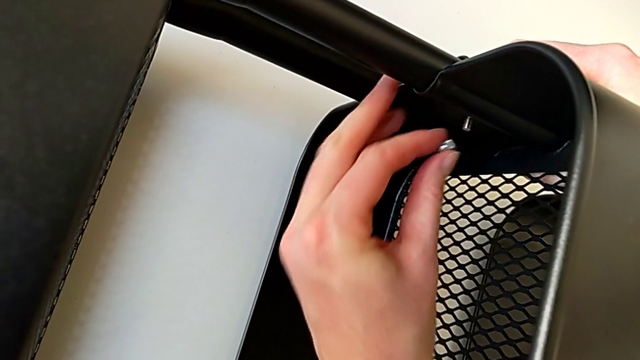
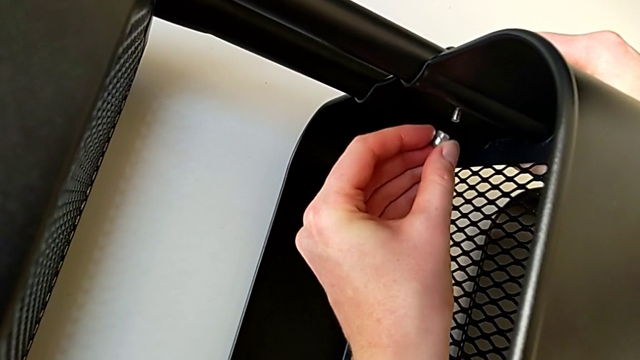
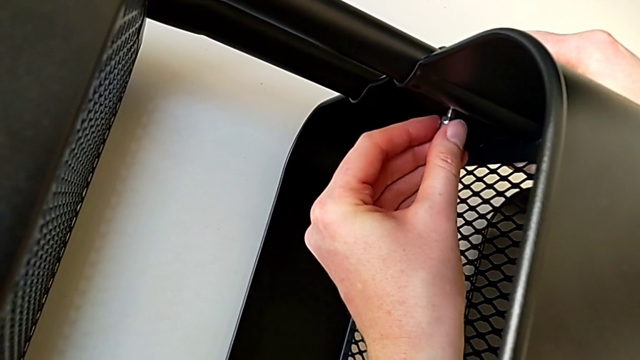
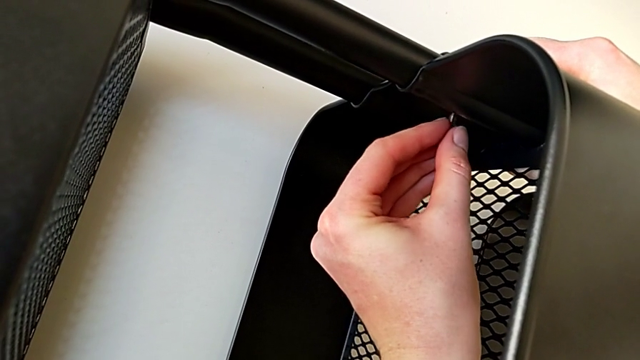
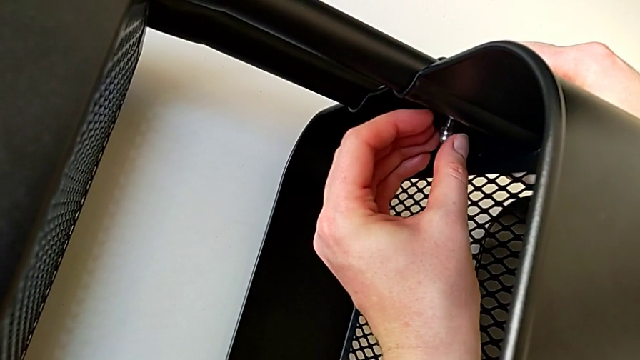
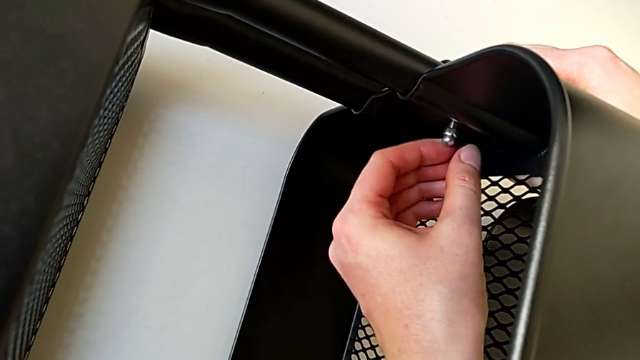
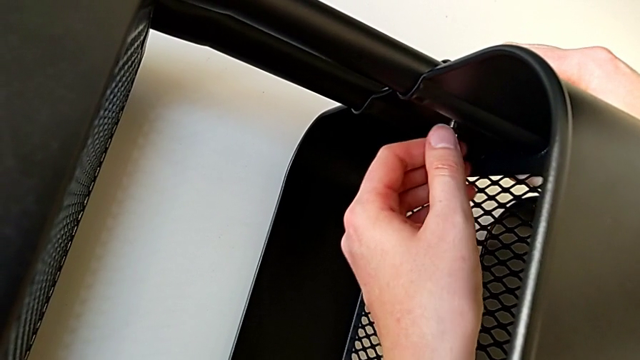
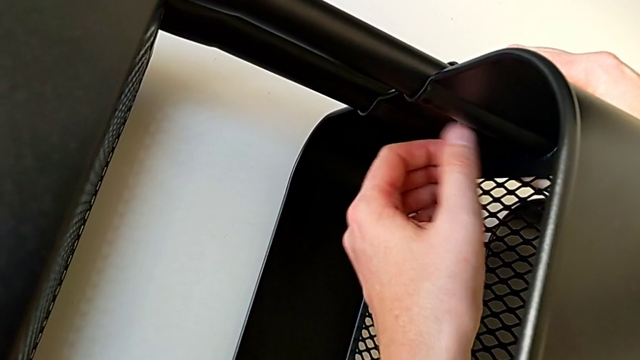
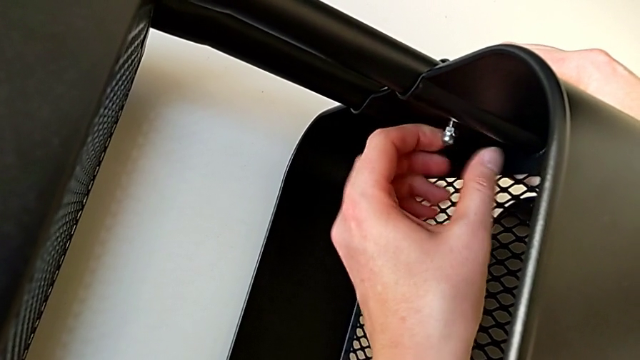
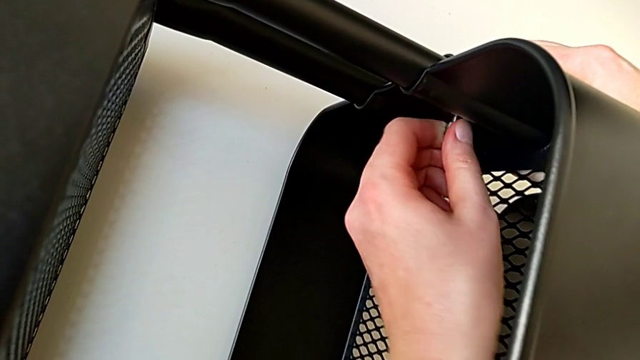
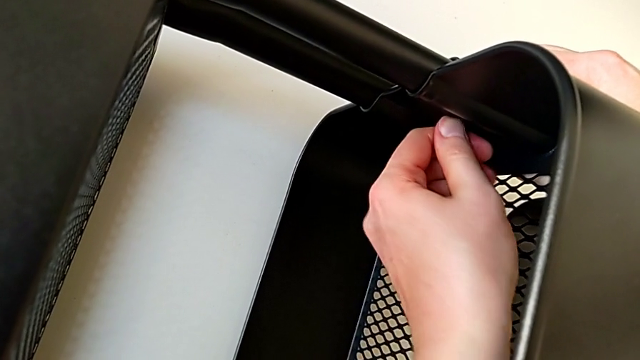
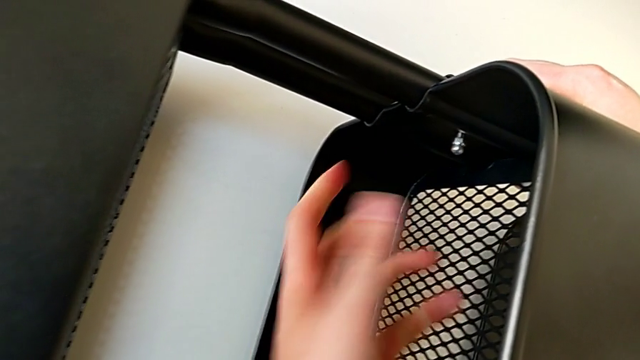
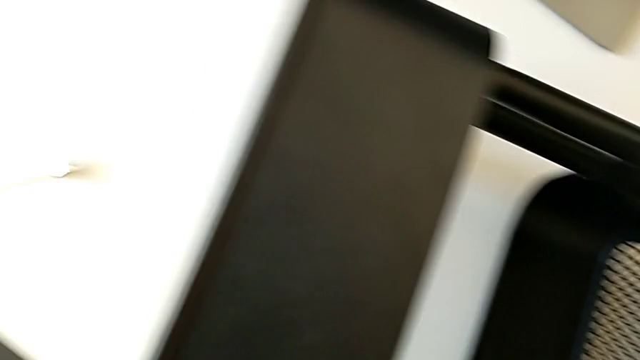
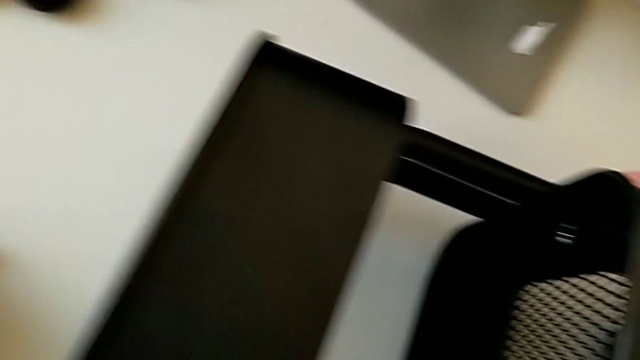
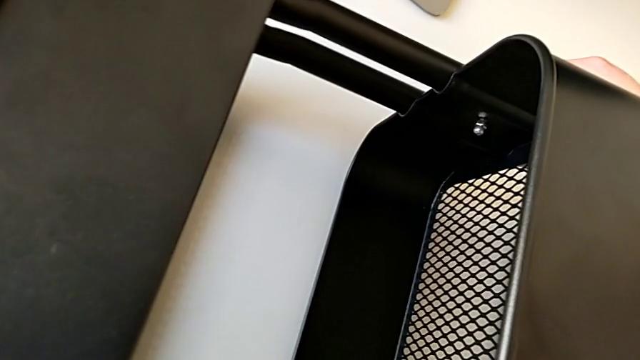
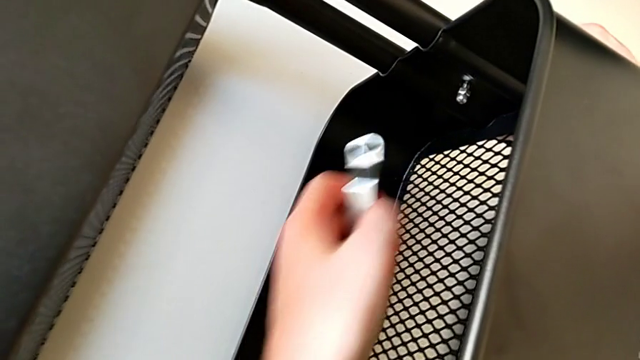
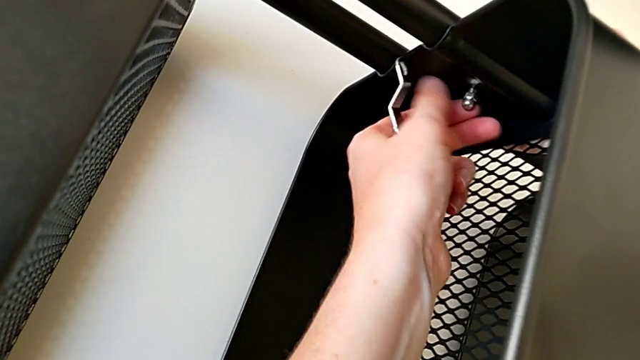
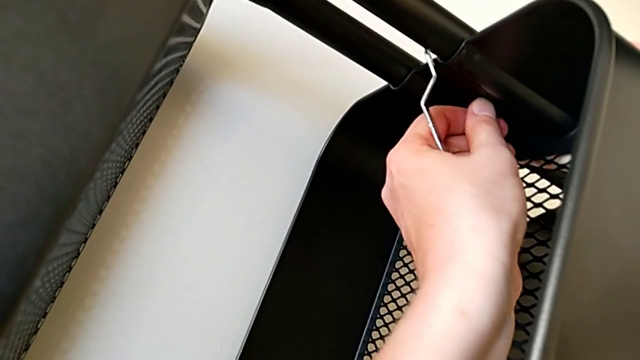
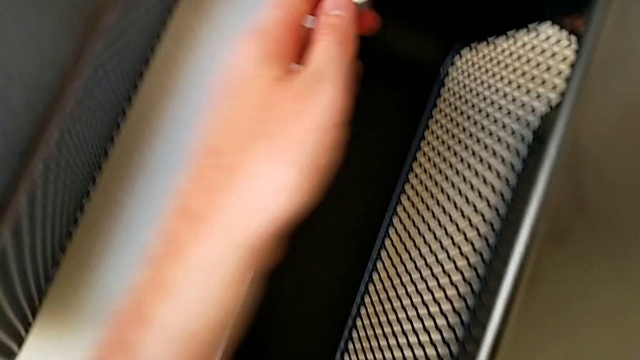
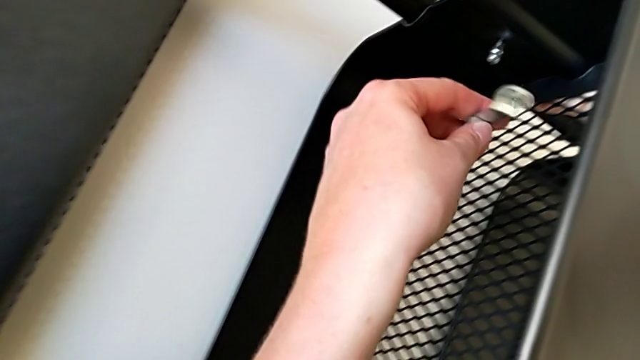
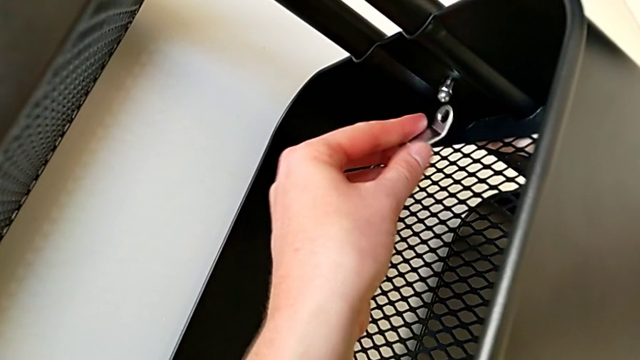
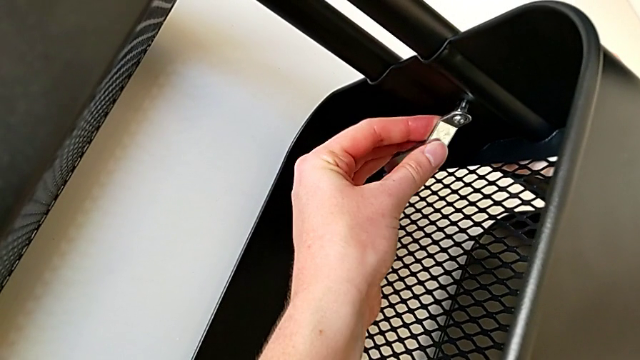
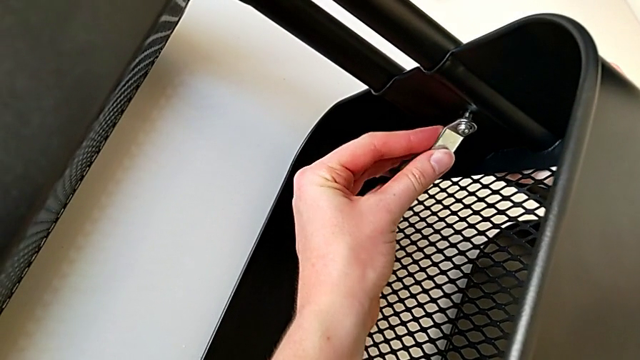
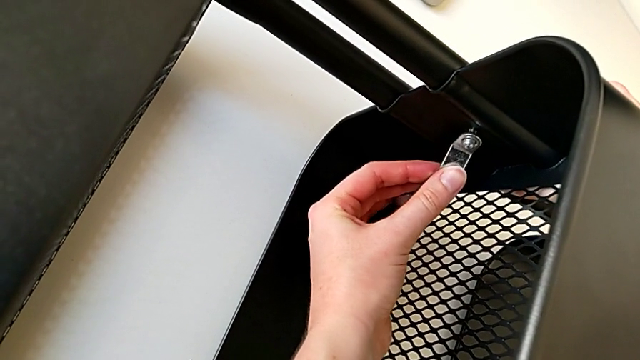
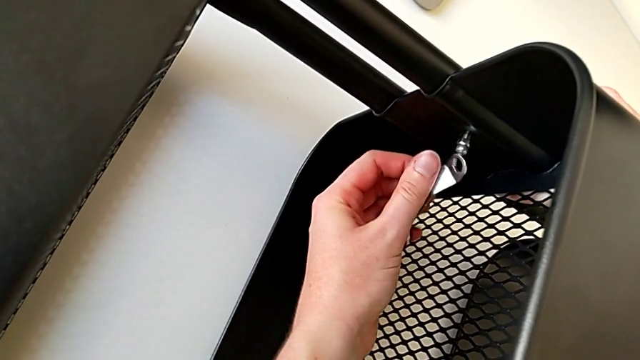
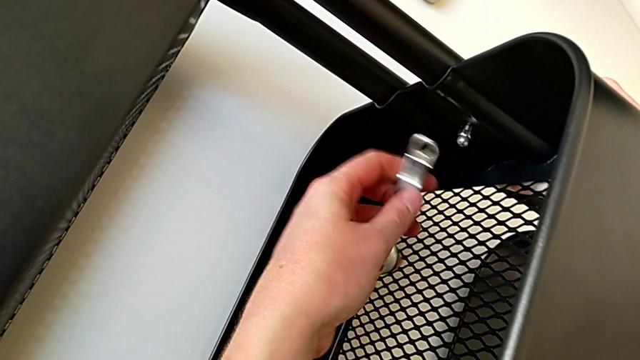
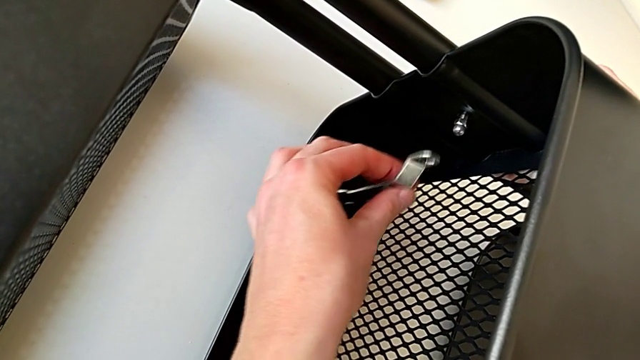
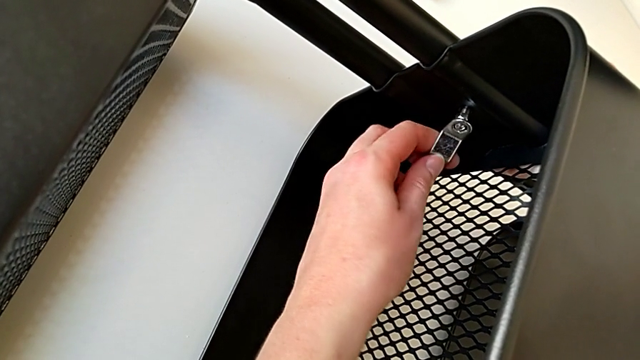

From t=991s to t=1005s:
The camera wearer is screwing the third bracket into place. They insert the hexagon cap nut, grab the hexagonal wrench, screw the hexagon cap nut and insert it.

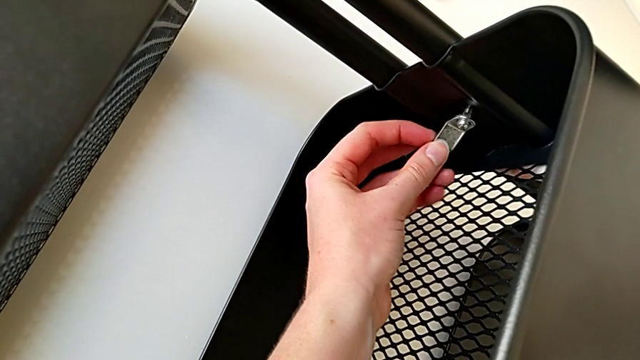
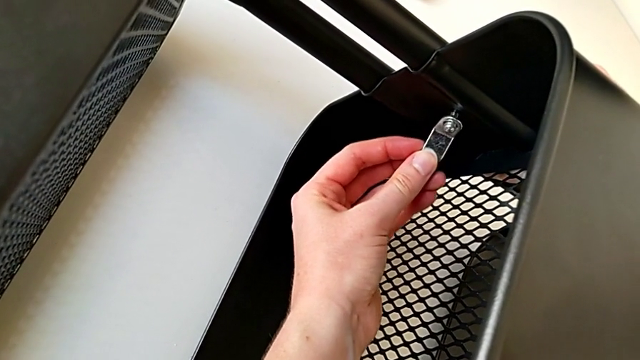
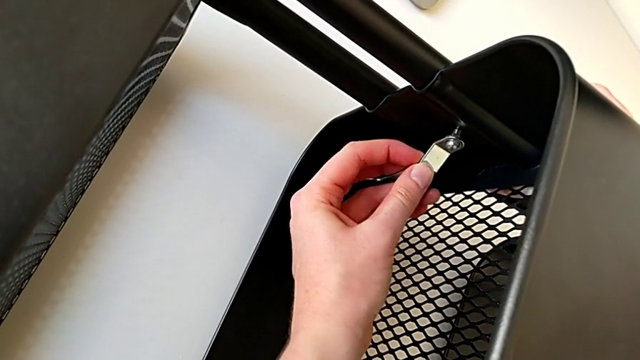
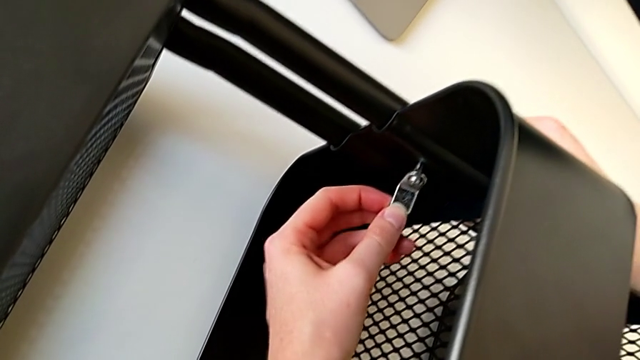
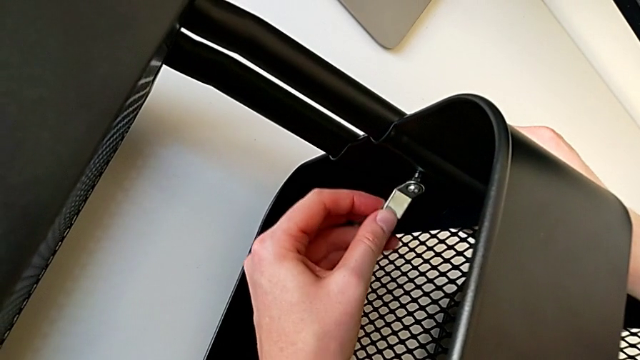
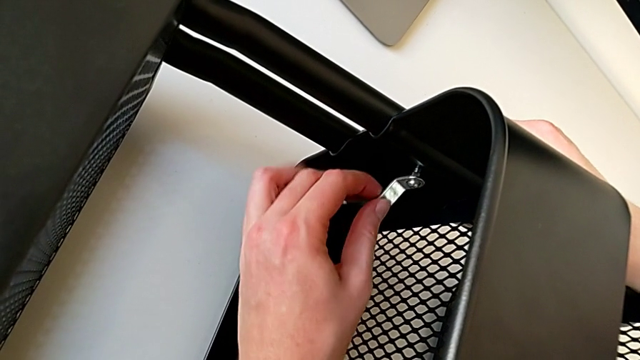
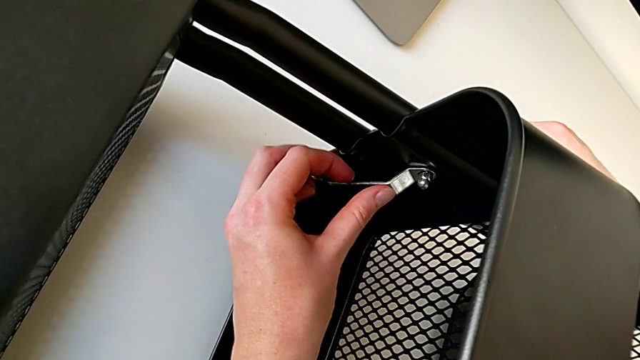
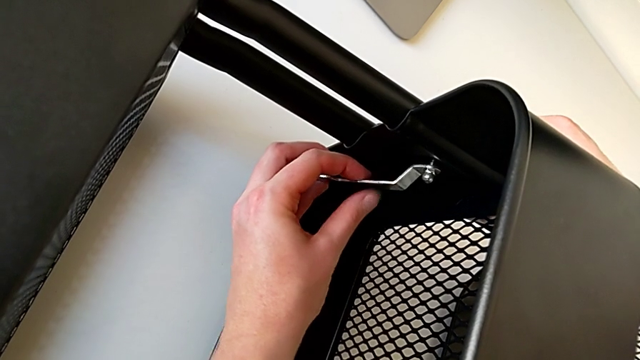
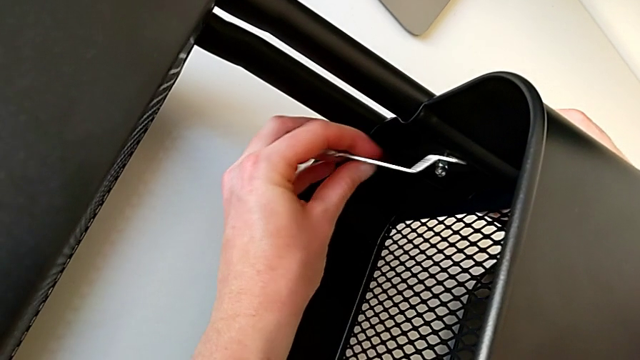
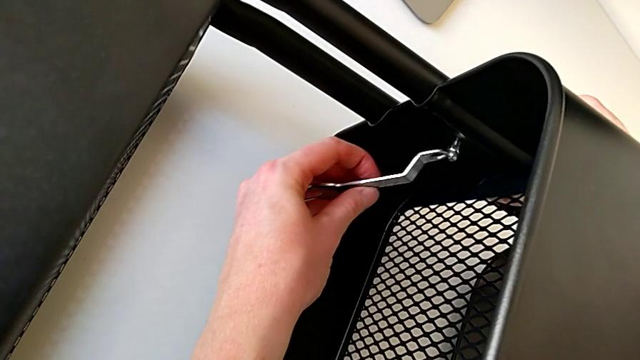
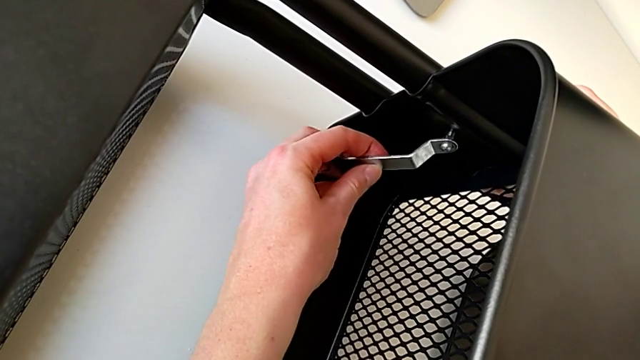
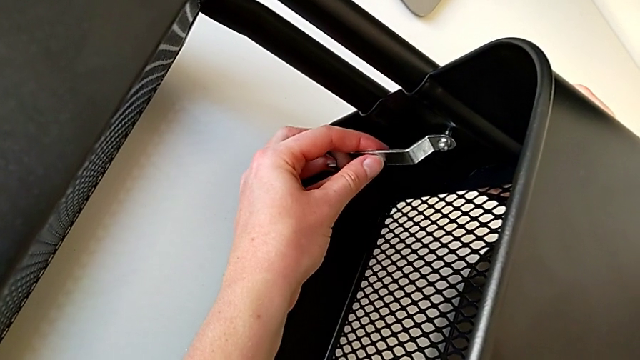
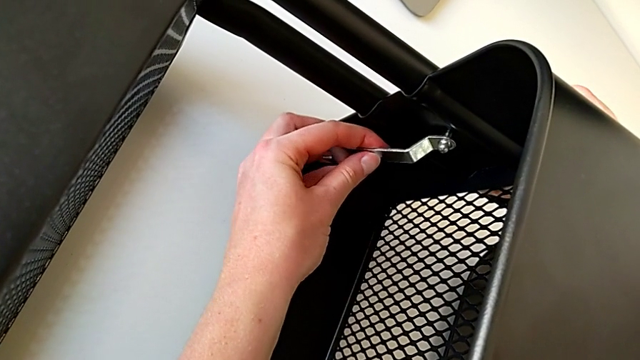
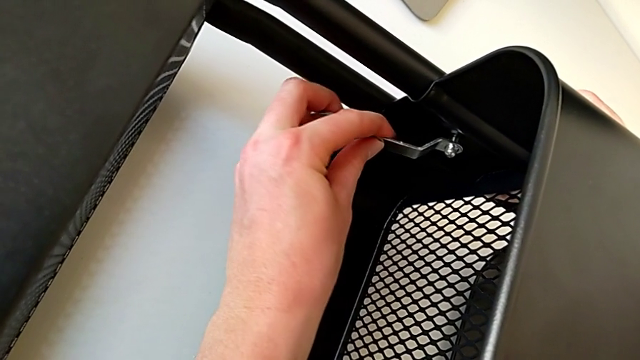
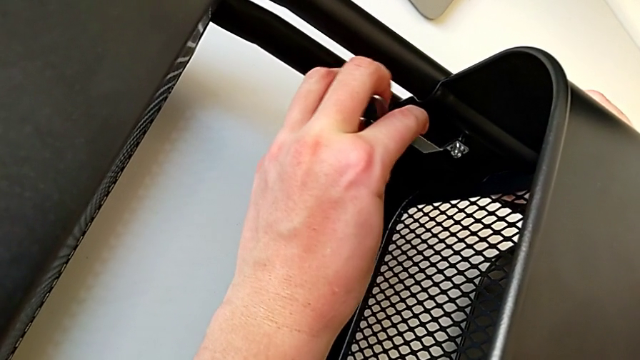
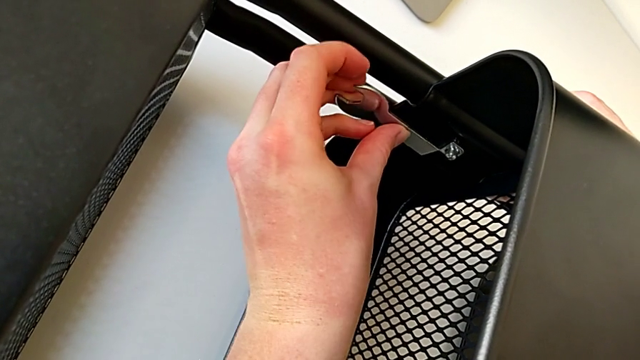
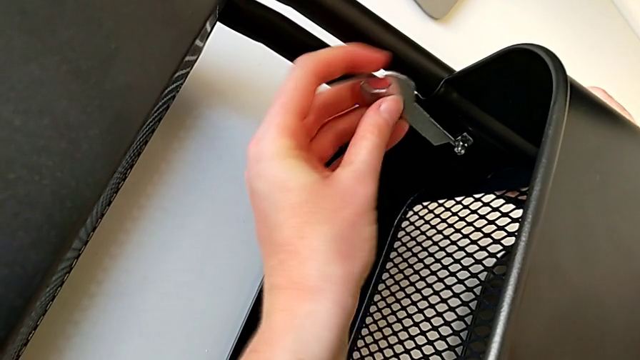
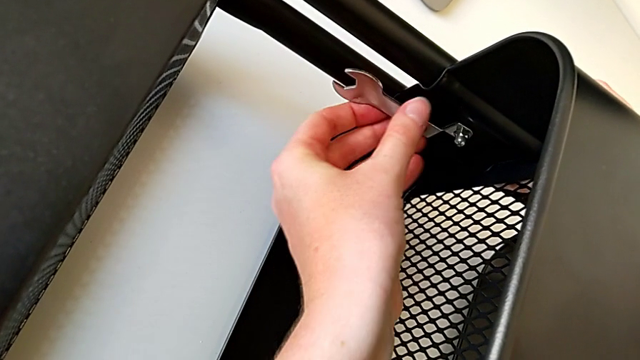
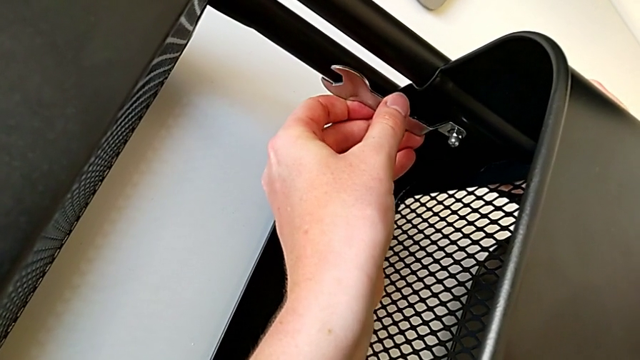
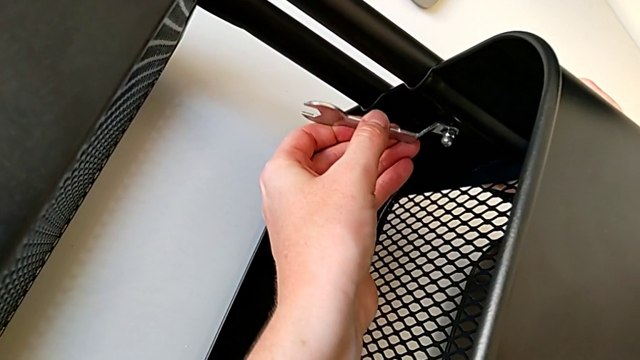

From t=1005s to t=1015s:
The camera wearer is screwing the third bracket into place. They screw the hexagonal wrench, insert it and begin to screw the hexagon cap nut.
